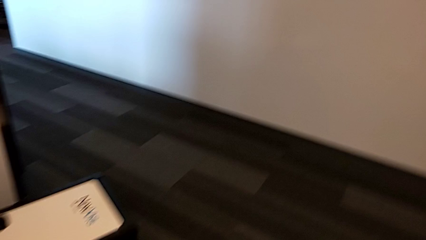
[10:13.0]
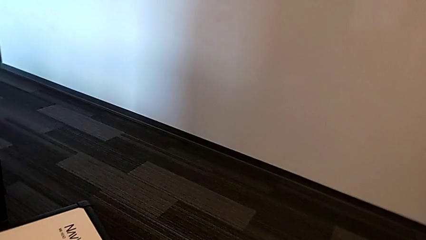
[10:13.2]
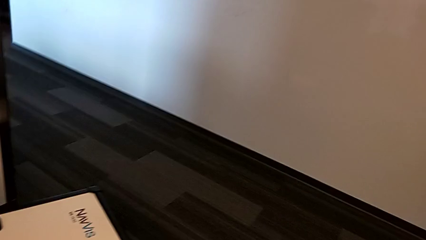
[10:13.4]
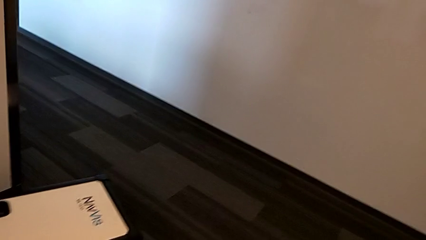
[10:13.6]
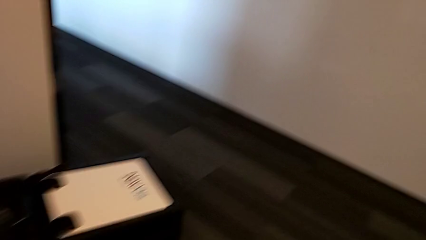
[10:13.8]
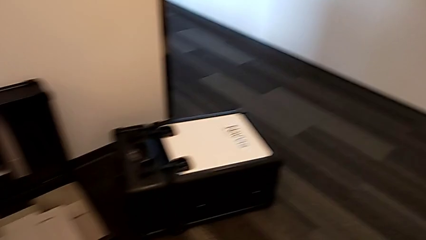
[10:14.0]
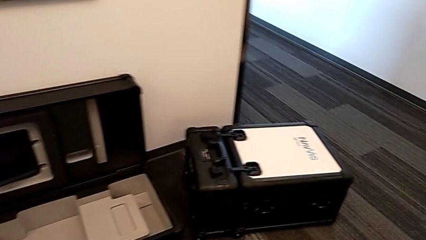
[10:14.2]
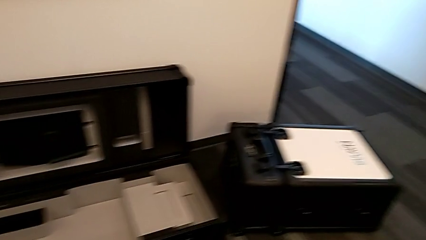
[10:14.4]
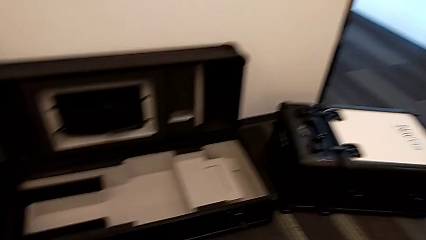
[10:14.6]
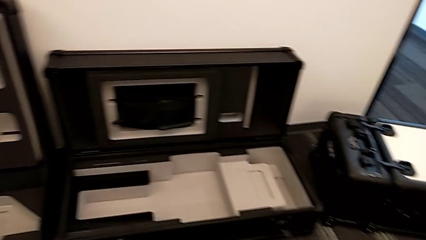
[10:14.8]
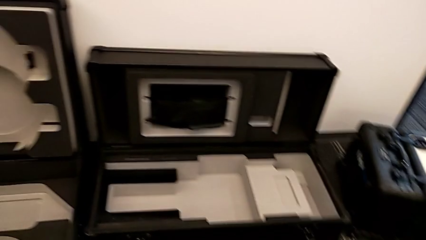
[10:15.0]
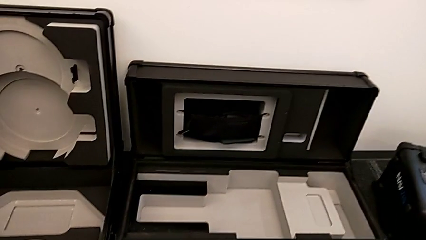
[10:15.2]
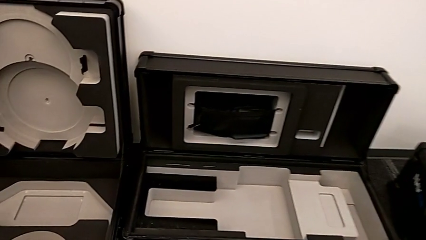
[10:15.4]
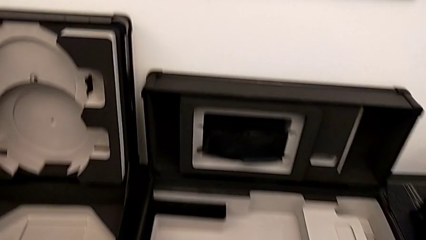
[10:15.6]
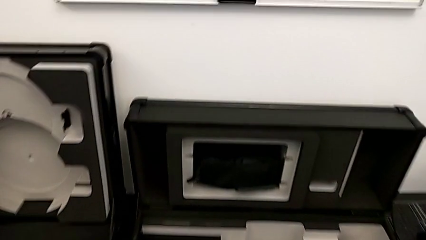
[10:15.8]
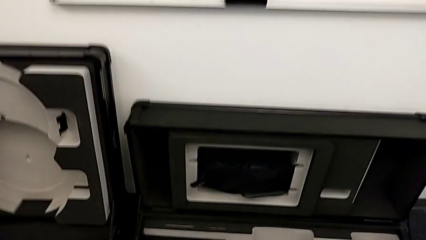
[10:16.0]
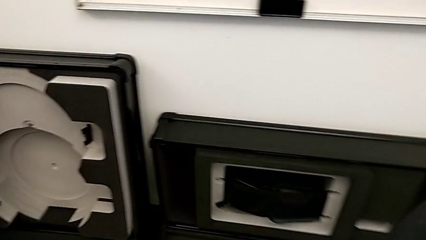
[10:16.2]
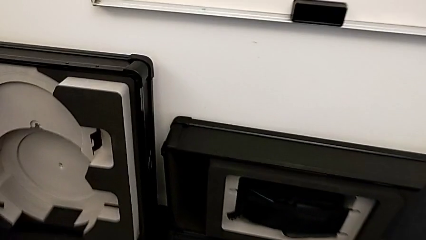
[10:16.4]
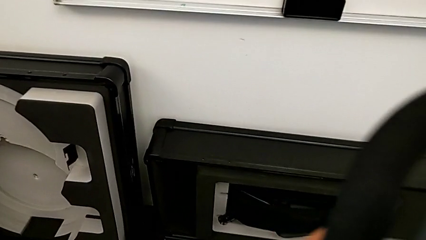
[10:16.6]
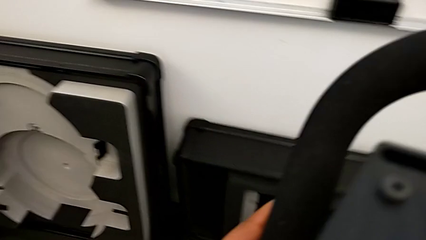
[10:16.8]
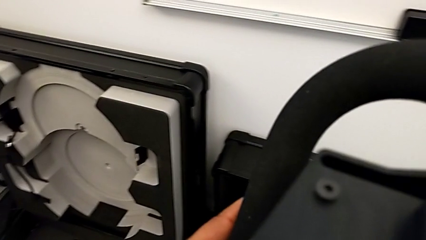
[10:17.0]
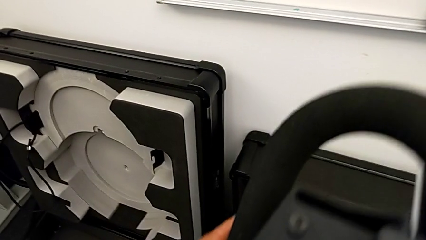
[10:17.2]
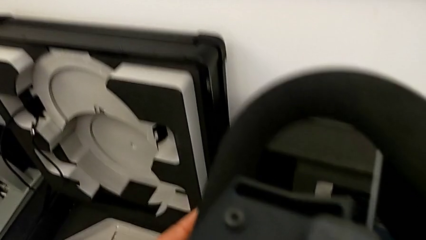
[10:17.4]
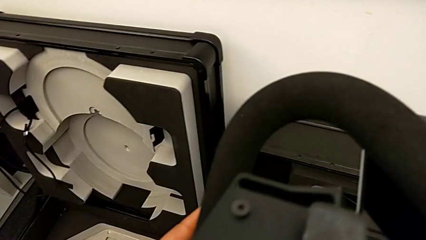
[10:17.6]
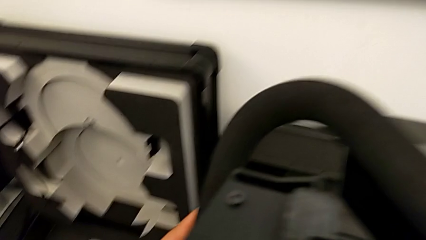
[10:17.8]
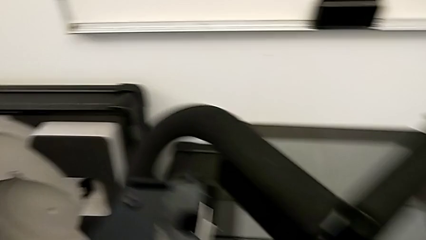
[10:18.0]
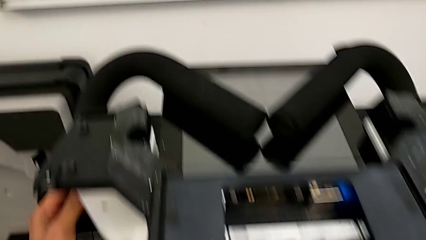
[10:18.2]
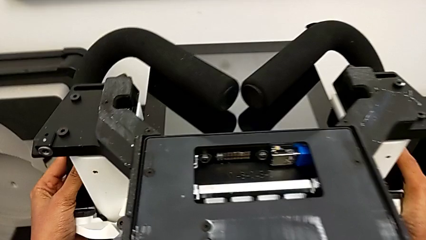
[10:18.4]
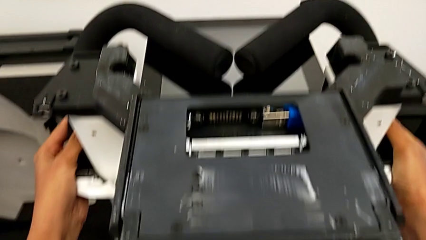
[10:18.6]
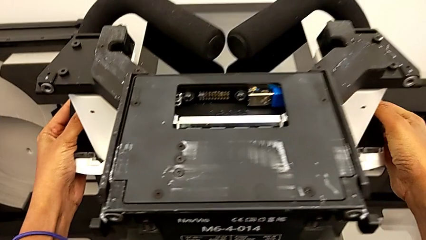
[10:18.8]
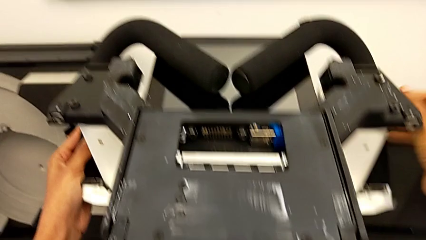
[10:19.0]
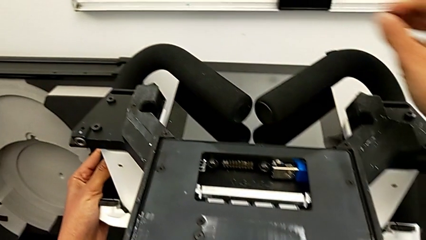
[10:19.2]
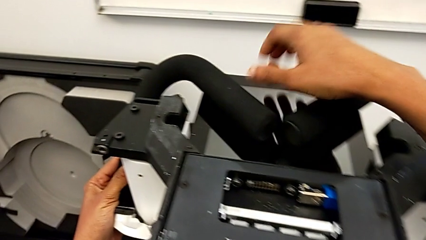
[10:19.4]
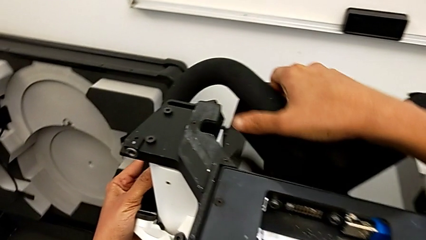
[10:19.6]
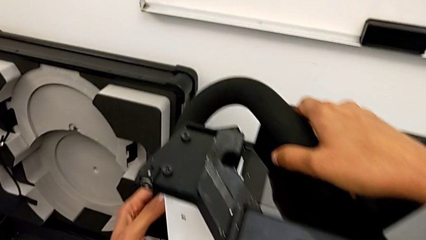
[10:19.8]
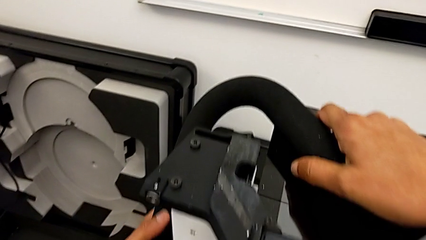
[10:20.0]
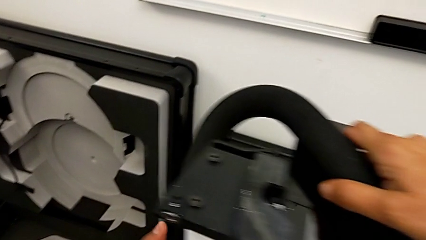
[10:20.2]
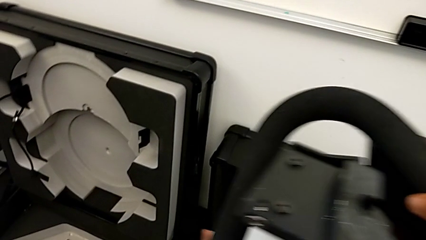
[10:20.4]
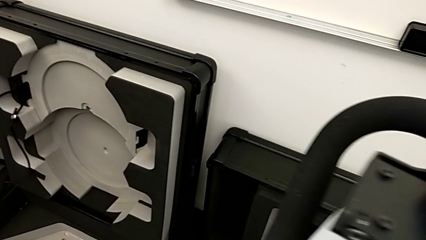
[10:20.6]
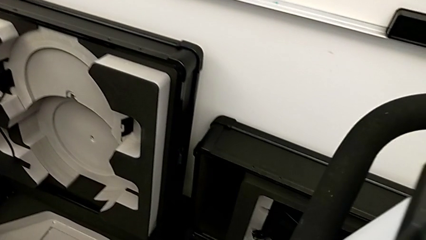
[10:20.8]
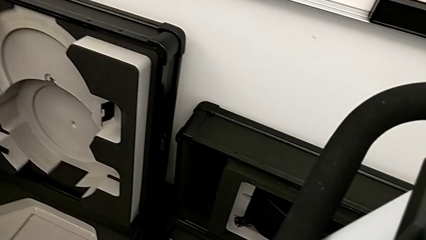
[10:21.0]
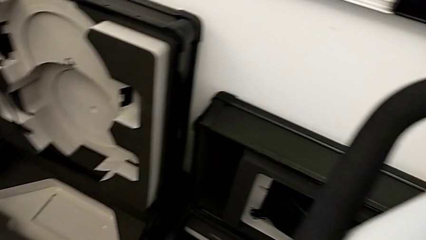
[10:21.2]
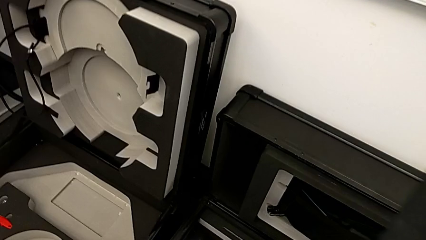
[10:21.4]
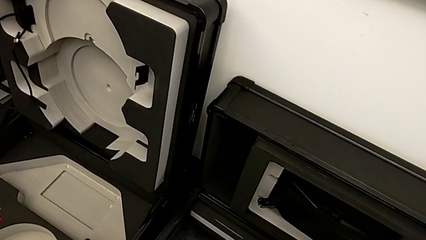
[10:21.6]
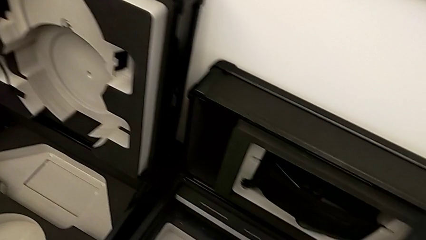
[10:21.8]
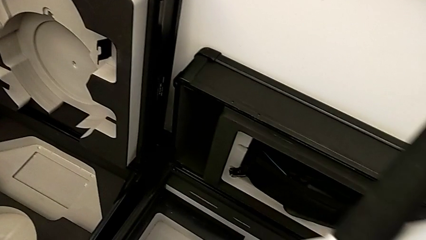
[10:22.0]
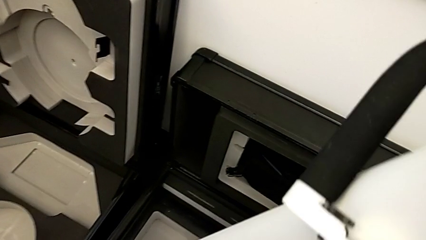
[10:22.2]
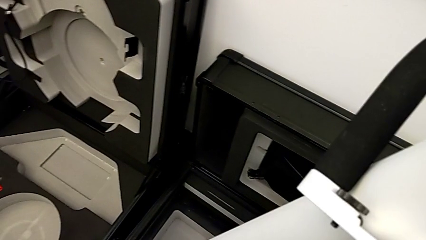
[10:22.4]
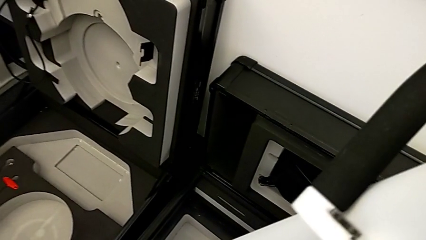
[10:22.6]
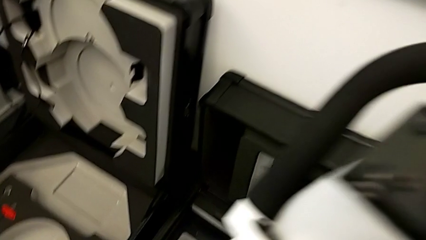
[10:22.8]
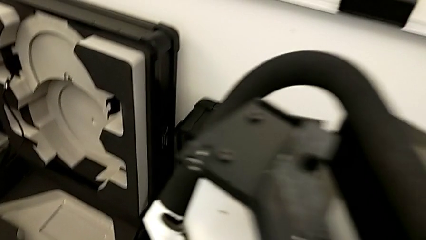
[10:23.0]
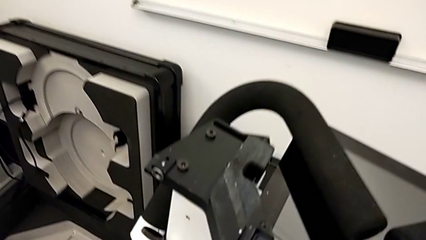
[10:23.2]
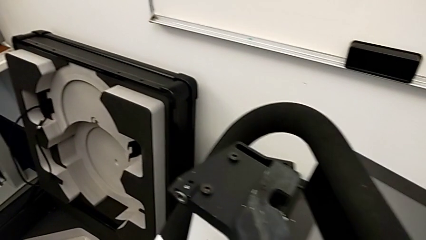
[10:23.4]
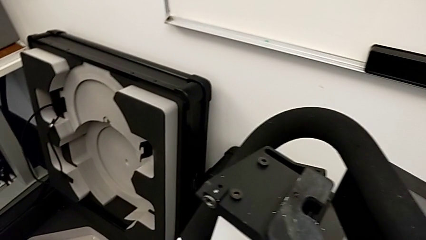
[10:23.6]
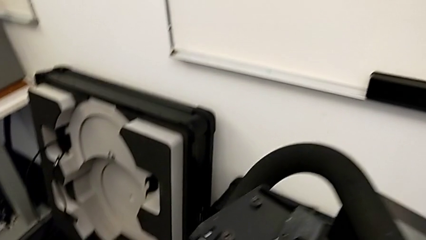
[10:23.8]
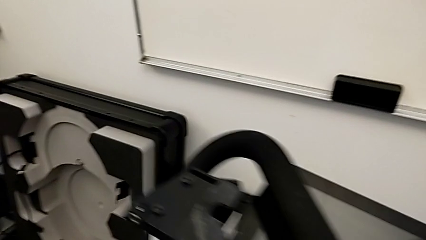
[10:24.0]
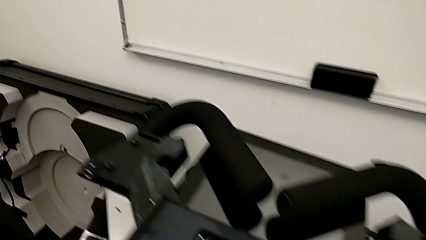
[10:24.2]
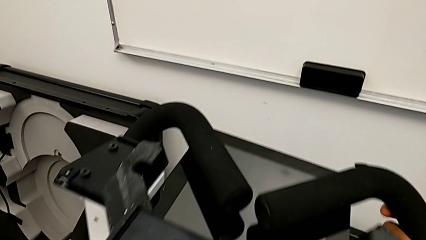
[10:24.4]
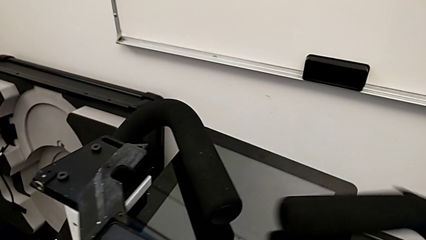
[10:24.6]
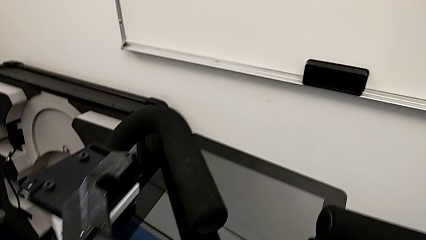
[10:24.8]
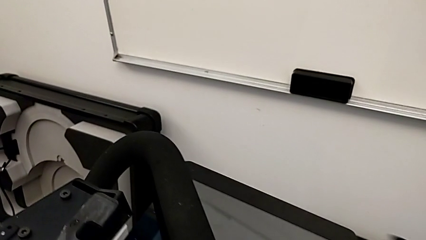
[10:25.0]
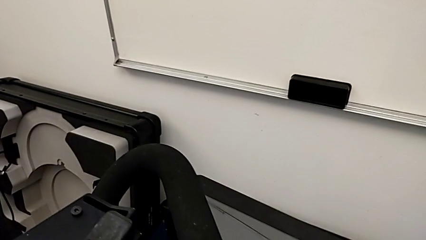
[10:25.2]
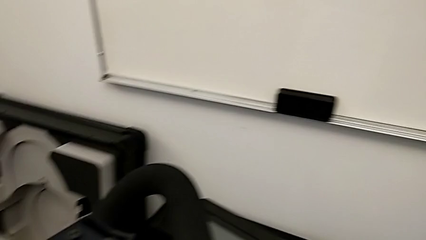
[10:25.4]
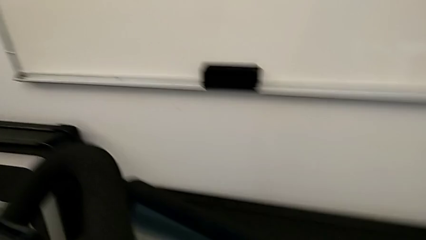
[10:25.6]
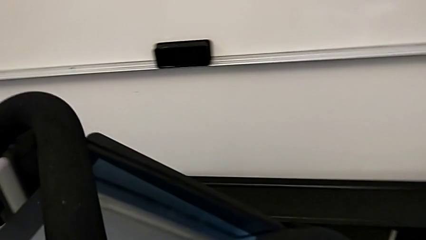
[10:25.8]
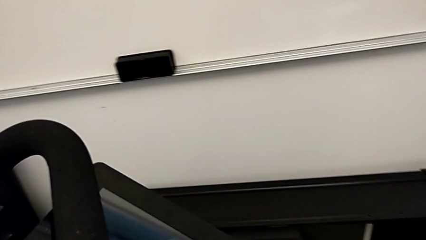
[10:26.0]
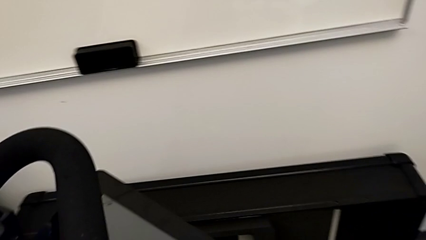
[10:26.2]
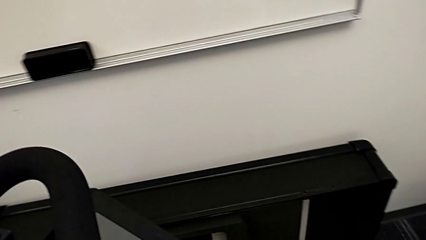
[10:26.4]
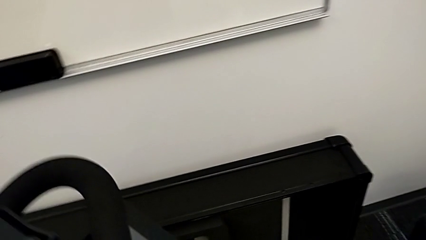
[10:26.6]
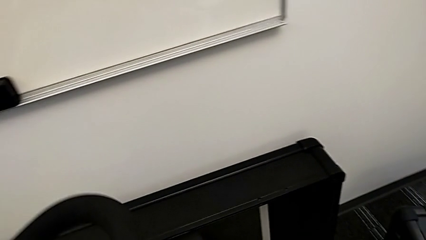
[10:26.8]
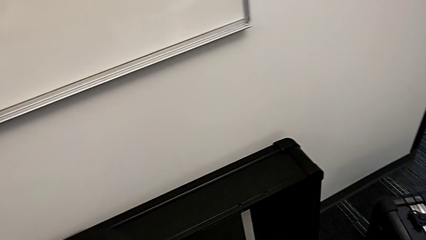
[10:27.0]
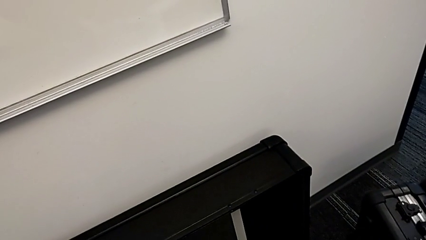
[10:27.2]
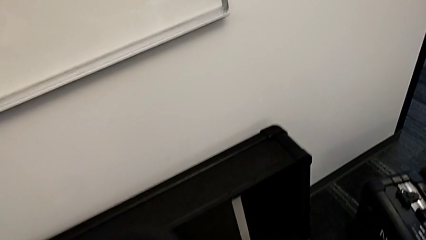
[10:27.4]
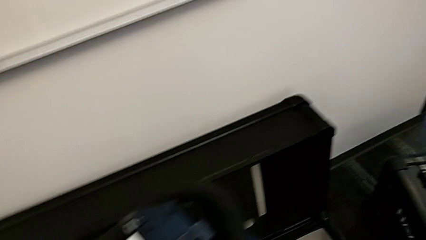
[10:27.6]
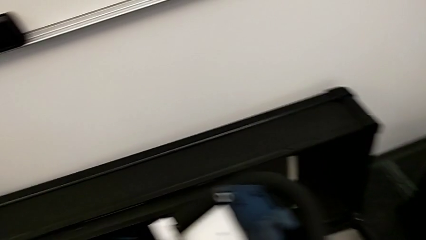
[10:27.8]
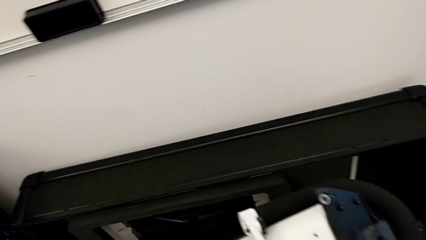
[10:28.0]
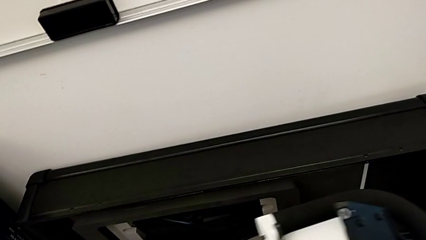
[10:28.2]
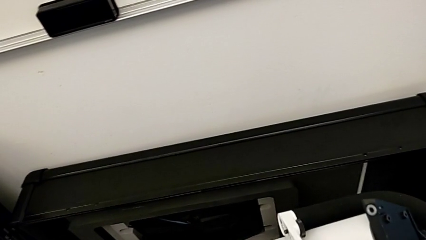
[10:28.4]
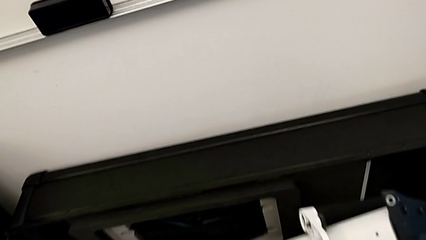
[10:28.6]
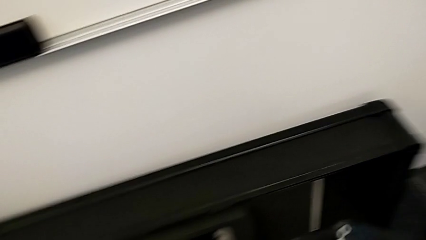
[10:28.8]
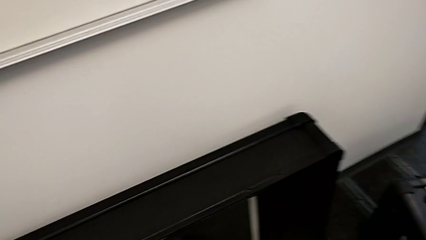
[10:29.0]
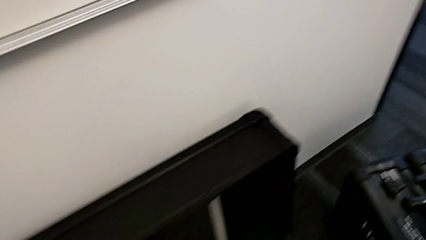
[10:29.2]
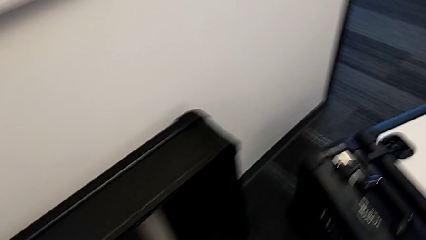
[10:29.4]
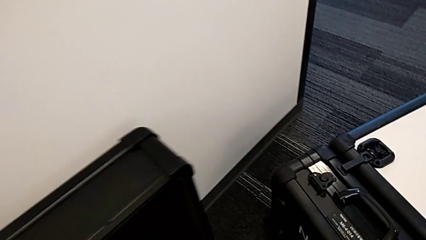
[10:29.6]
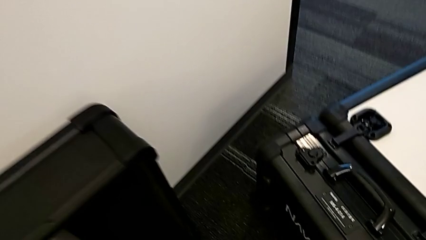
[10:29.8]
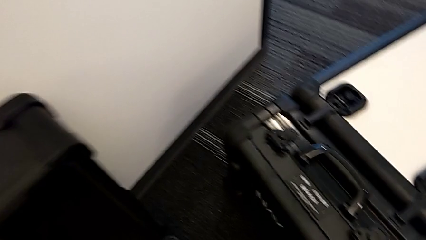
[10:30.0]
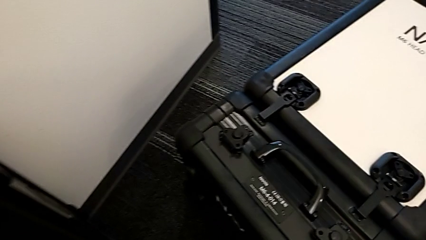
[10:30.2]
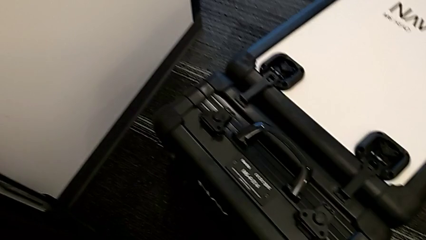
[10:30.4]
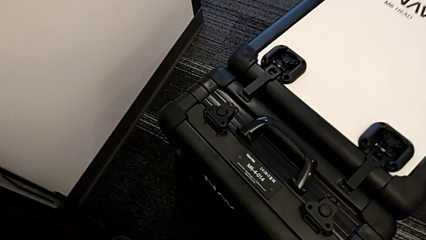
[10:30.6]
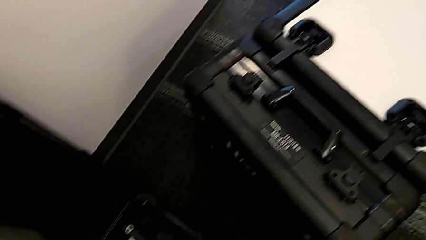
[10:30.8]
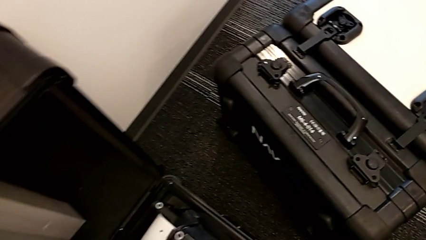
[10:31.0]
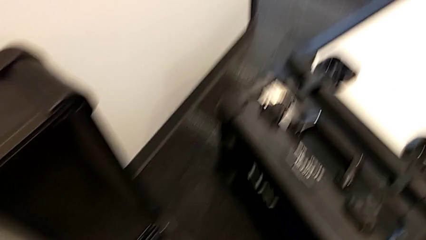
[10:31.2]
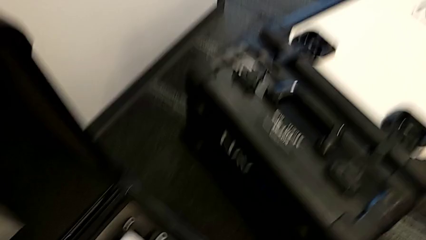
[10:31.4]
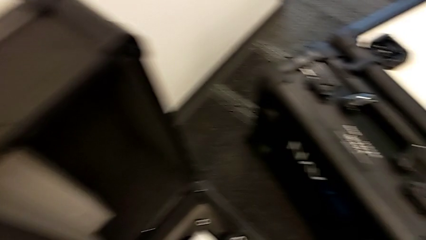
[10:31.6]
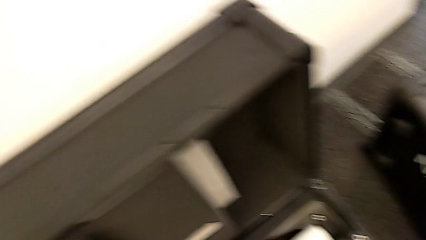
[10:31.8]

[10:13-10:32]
The camera wearer is disassembling the body of the M6. They keep lifting the M6 body and begin to place it.
